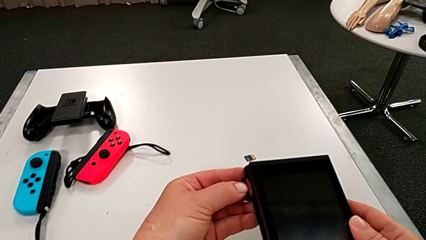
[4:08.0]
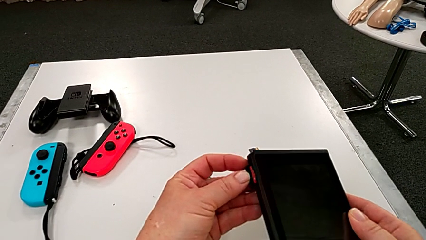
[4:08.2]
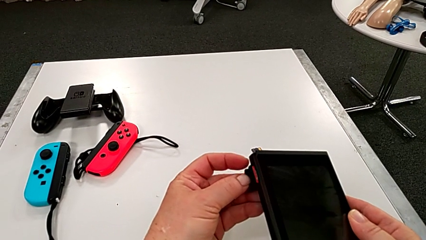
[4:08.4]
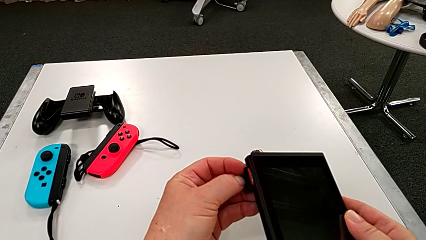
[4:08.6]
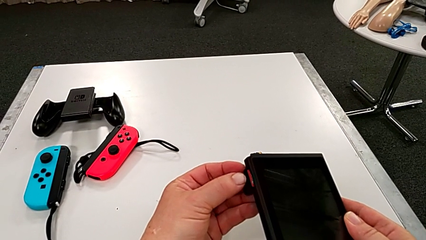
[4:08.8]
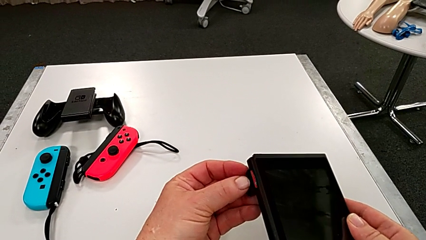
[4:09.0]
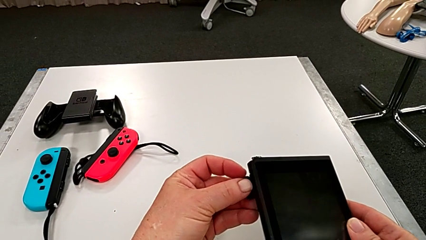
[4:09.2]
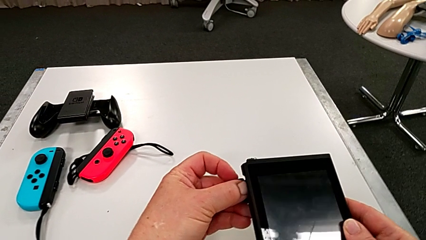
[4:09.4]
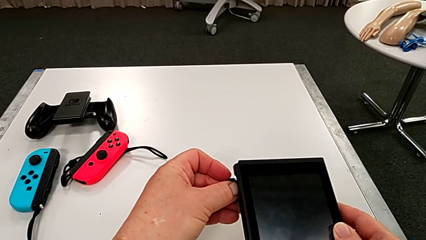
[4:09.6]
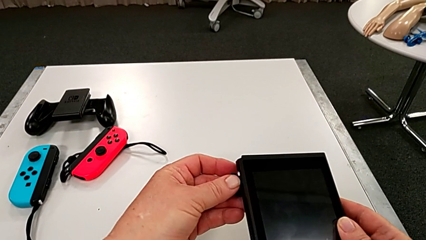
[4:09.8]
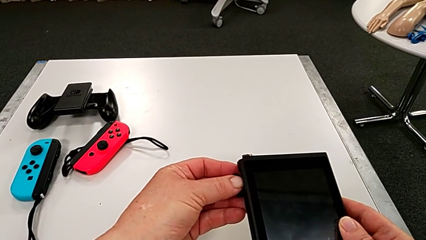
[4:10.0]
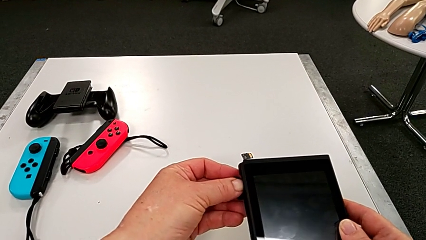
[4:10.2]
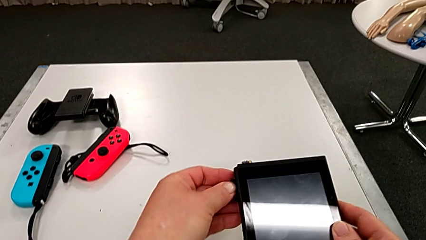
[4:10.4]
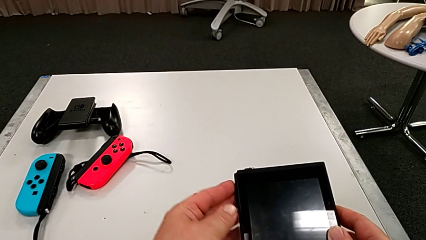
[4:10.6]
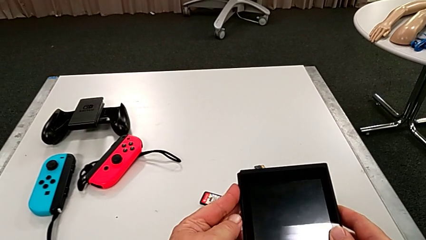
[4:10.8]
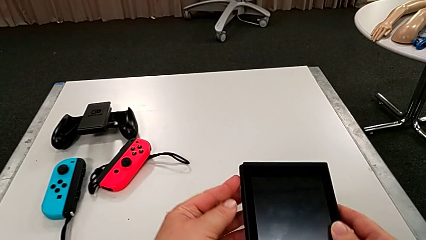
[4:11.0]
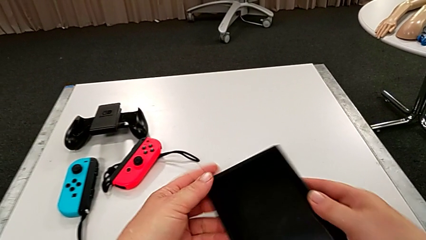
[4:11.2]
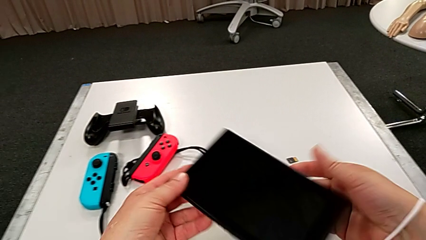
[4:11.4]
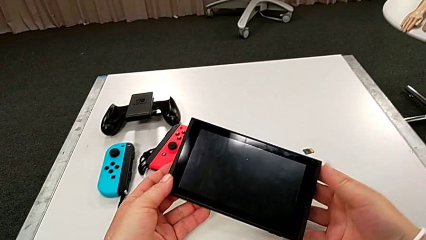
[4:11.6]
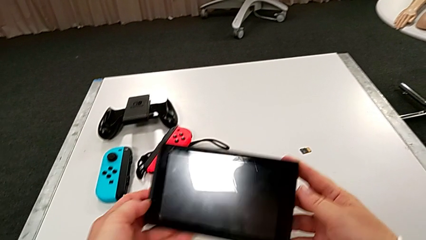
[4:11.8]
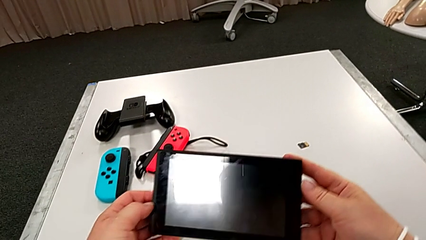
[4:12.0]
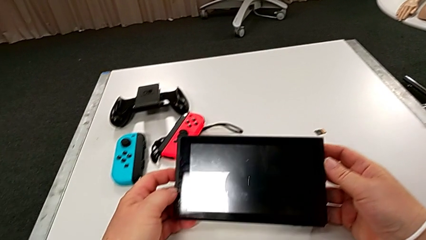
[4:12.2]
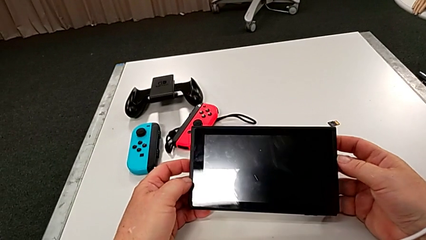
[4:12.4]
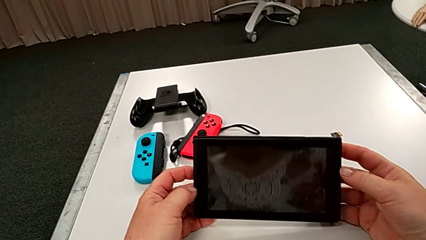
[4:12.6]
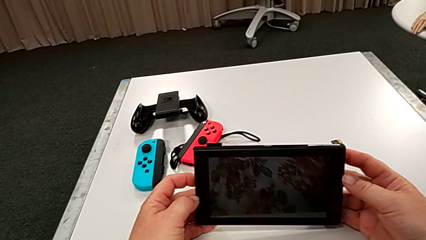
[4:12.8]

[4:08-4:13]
The camera wearer is changing a game card. They keep inserting the new game card.

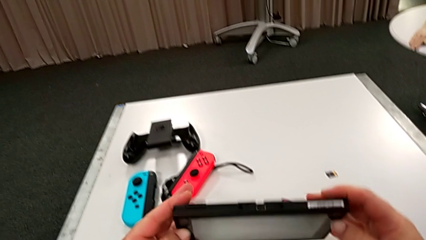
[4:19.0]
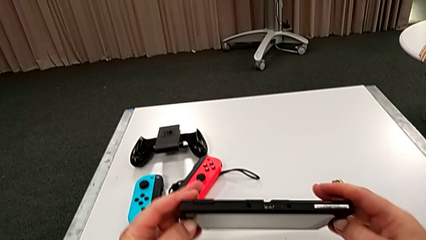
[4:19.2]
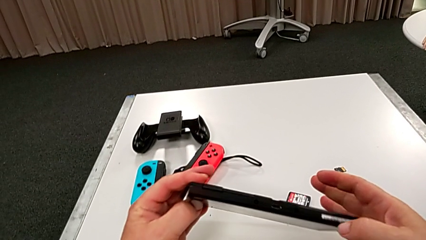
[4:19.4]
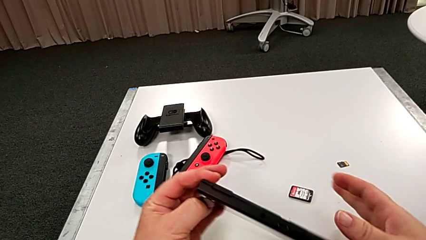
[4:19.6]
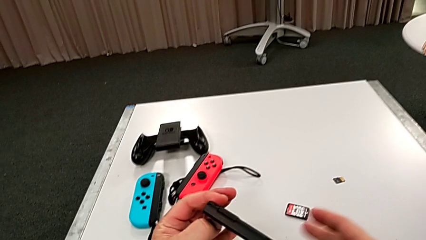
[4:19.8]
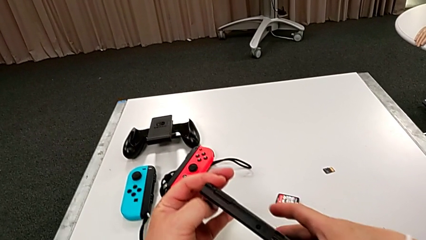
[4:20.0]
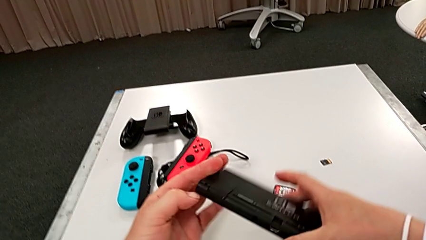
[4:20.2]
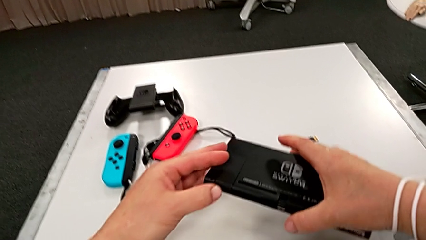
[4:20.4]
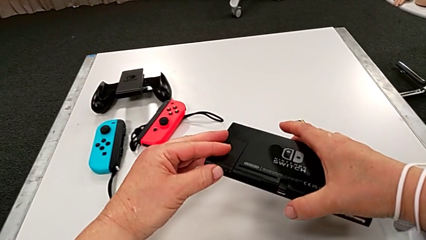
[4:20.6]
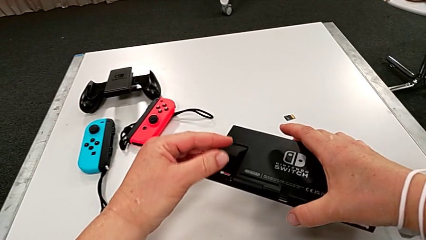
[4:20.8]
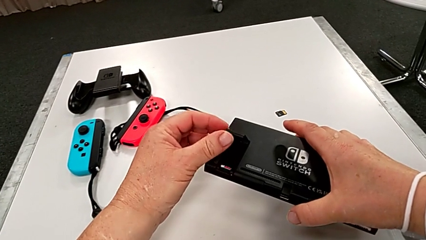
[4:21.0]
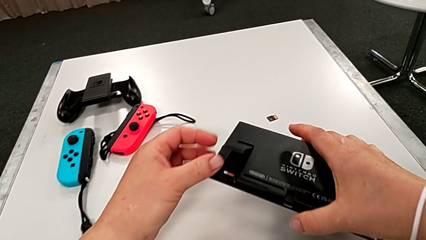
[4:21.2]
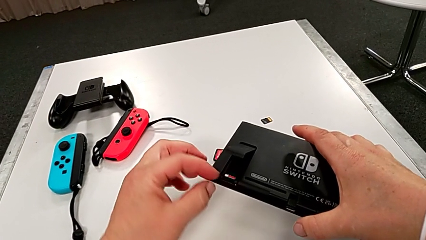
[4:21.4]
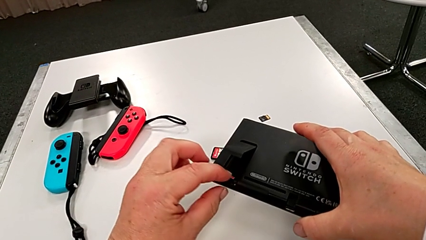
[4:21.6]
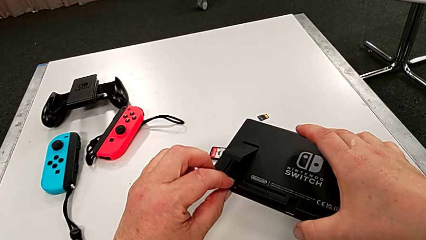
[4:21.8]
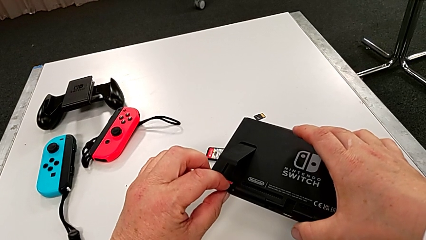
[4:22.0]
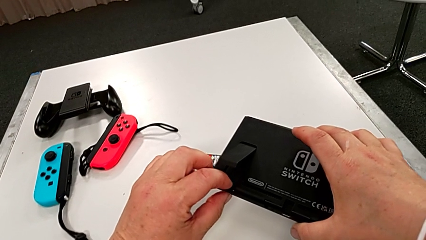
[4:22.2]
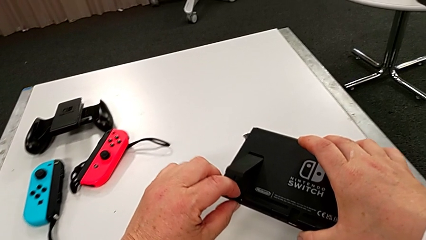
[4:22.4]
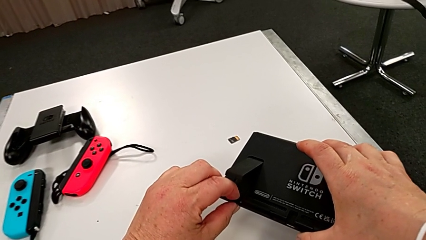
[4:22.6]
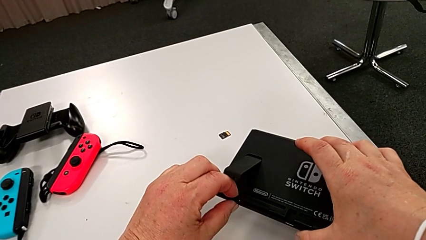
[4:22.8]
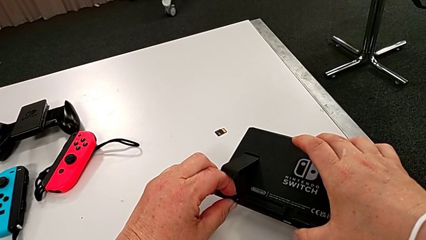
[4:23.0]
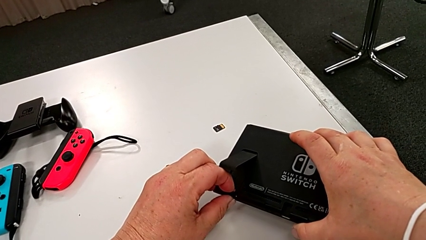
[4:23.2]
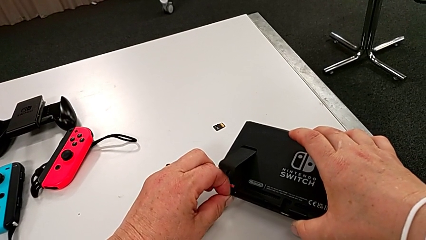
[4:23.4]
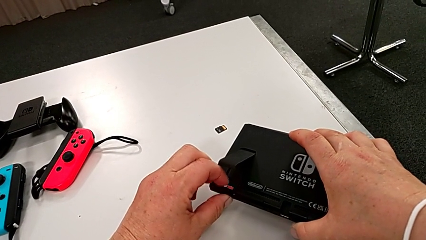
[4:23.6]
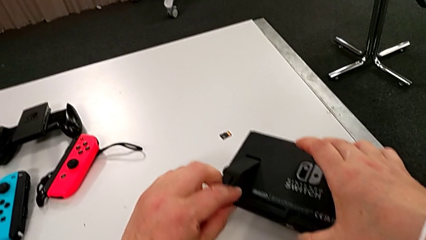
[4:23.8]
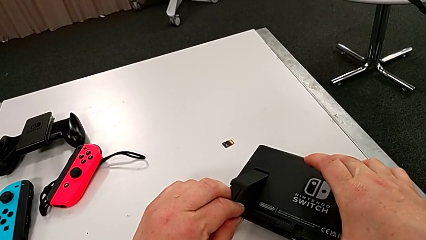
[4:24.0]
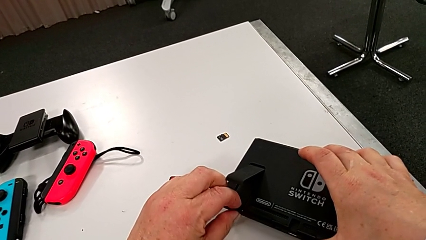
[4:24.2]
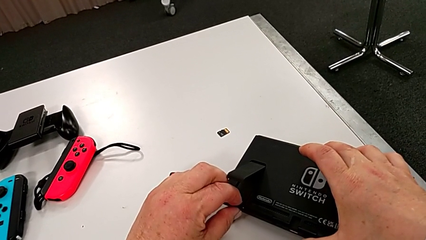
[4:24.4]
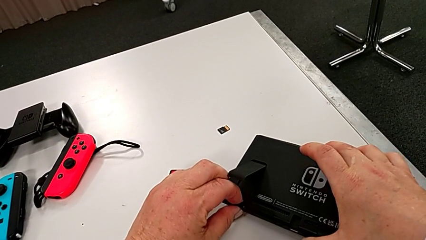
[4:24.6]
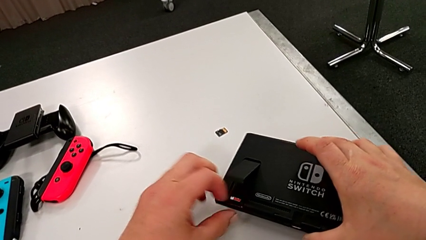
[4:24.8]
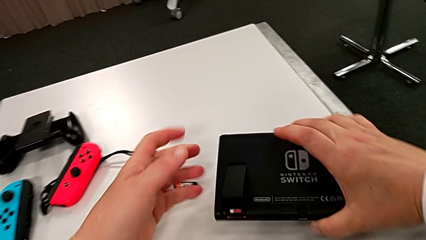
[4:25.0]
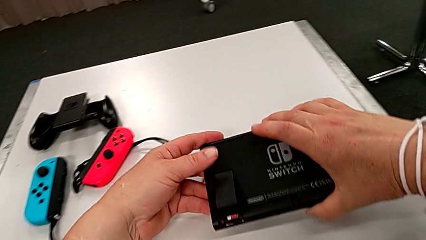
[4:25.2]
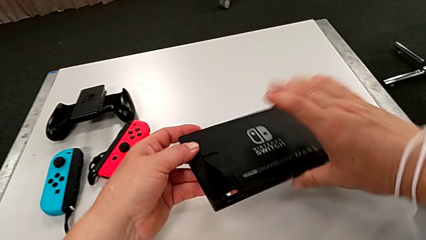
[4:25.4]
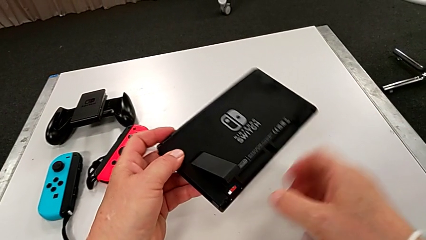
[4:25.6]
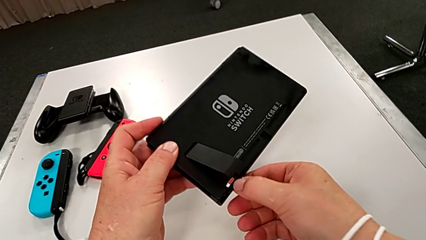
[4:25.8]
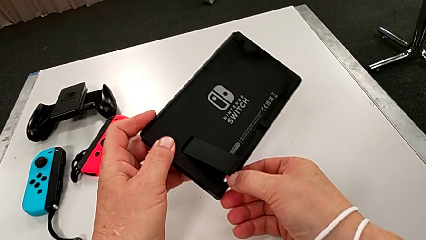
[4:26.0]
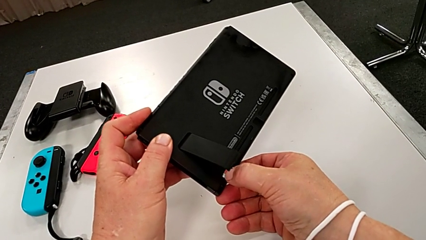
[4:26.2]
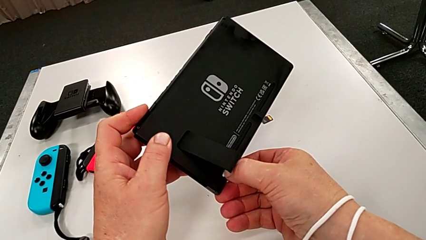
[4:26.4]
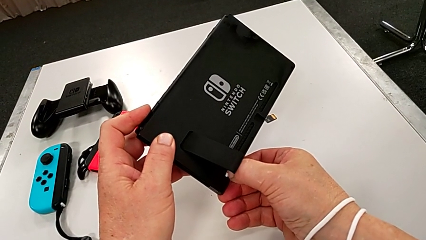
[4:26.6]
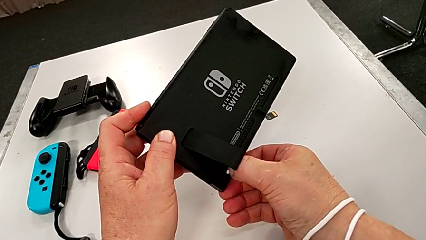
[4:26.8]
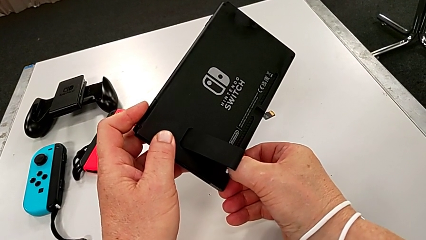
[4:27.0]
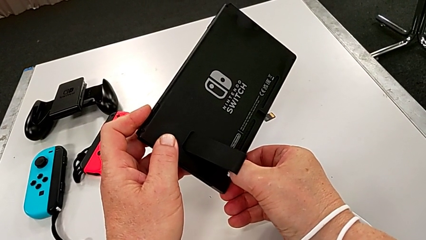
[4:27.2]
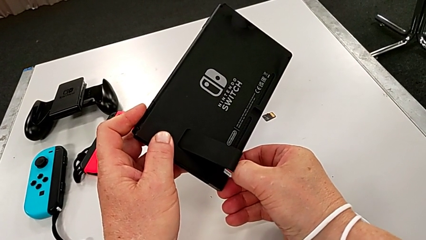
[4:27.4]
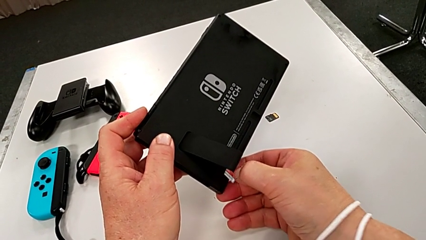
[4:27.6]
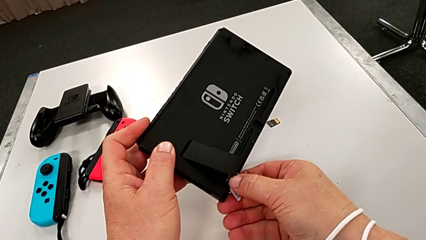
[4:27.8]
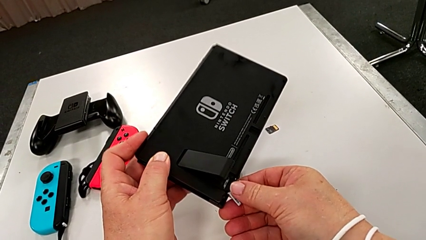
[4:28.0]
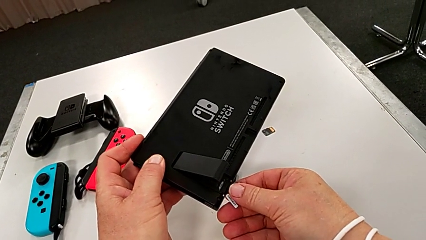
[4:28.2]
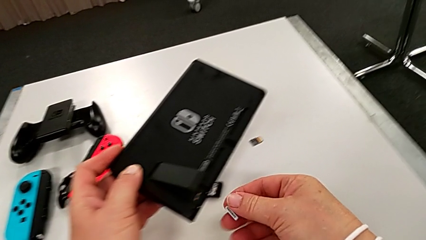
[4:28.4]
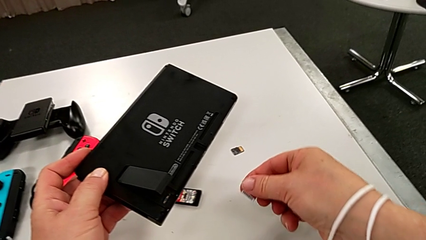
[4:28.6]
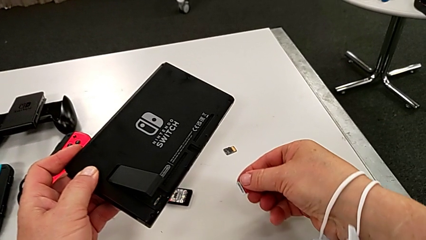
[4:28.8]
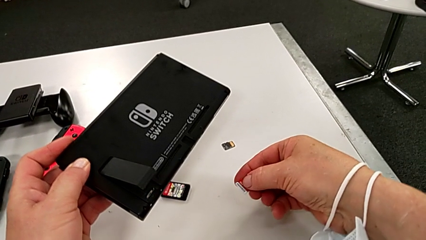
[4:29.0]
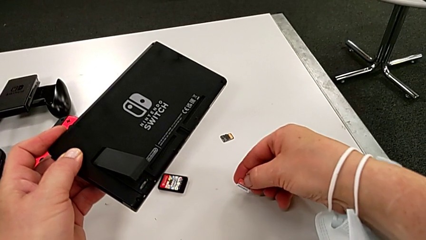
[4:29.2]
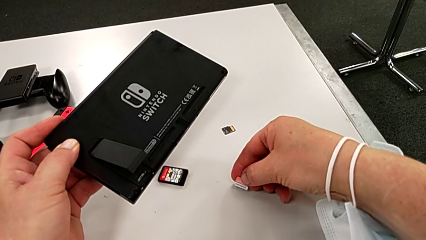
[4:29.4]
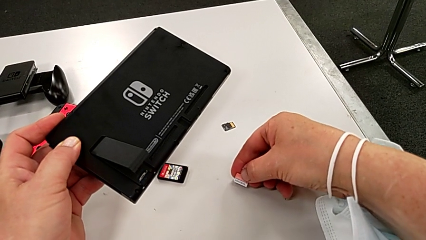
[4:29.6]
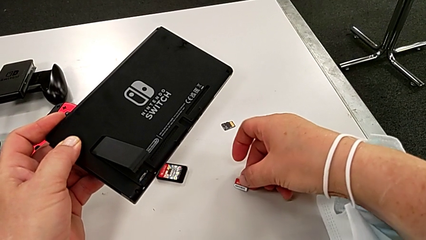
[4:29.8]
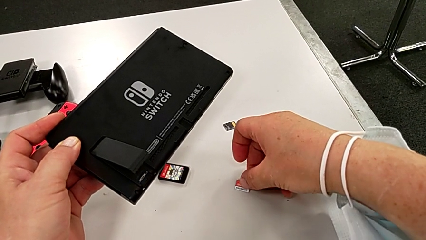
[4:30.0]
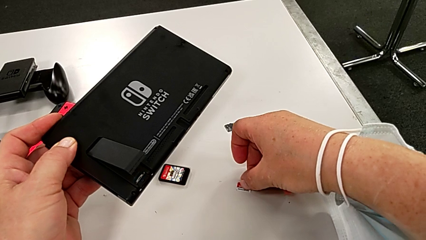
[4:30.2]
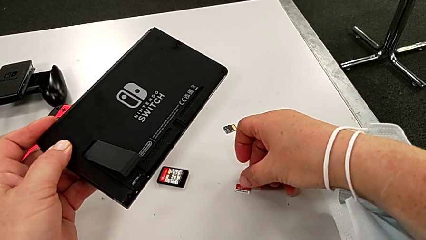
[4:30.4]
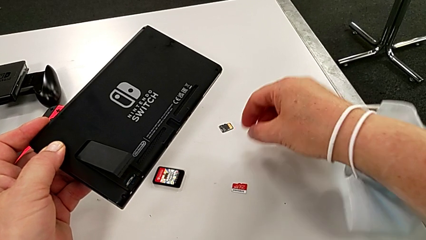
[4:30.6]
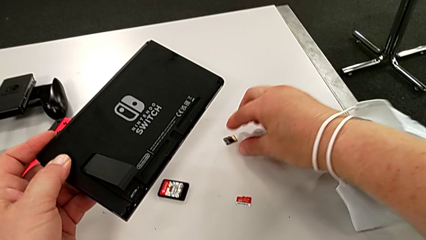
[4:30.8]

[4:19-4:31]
The camera wearer is exchanging an SD card. They open the kickstand, withdraw the old SD card and begin to insert the new SD card.
